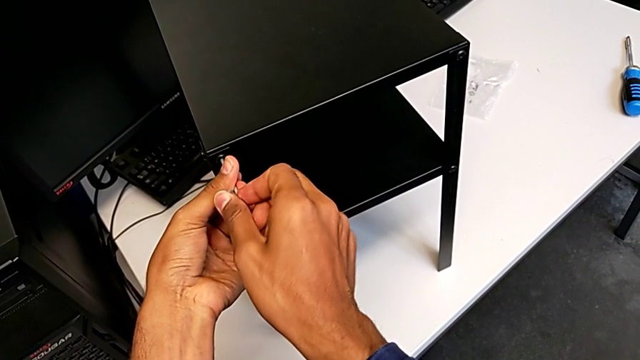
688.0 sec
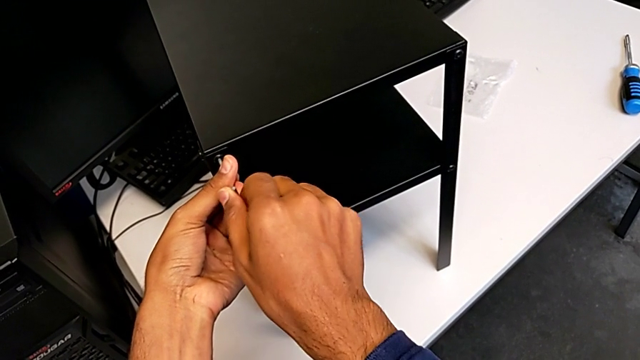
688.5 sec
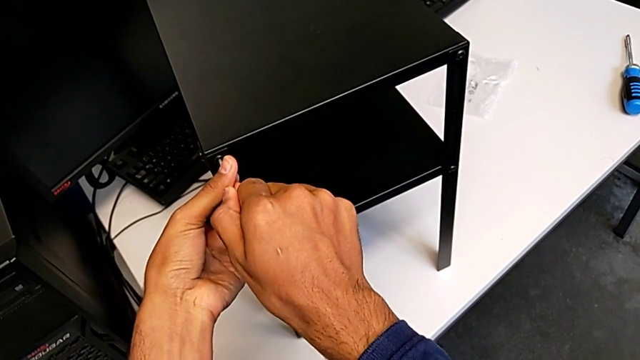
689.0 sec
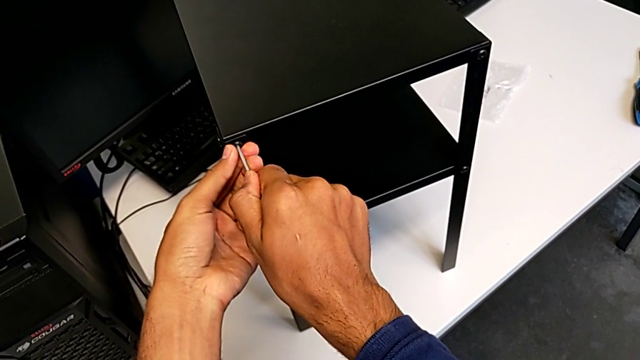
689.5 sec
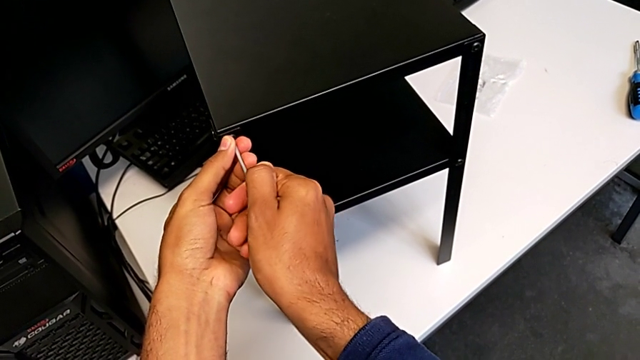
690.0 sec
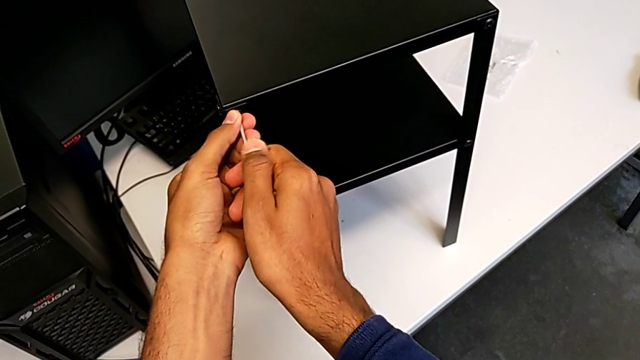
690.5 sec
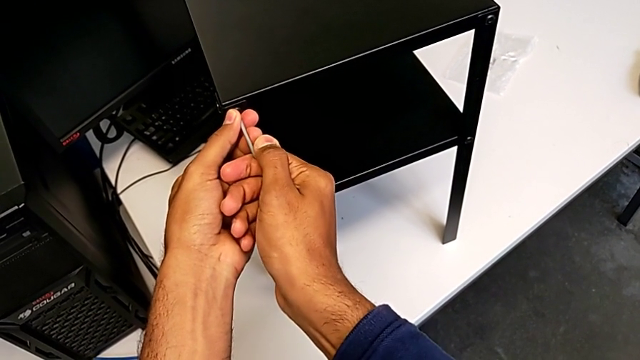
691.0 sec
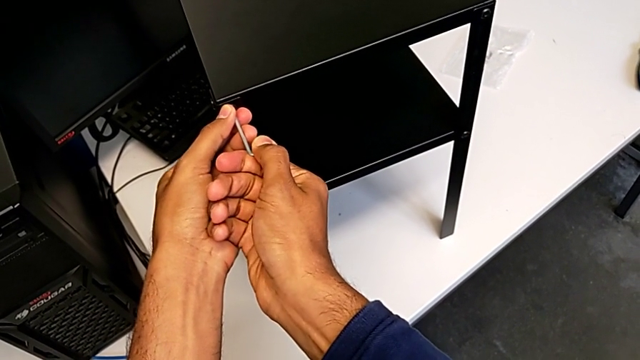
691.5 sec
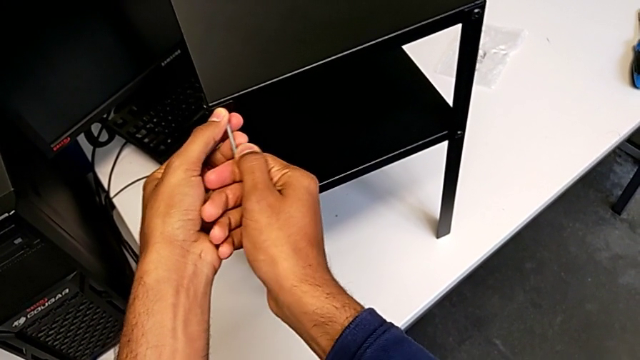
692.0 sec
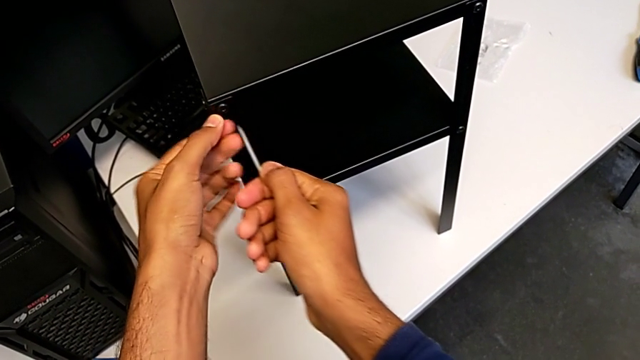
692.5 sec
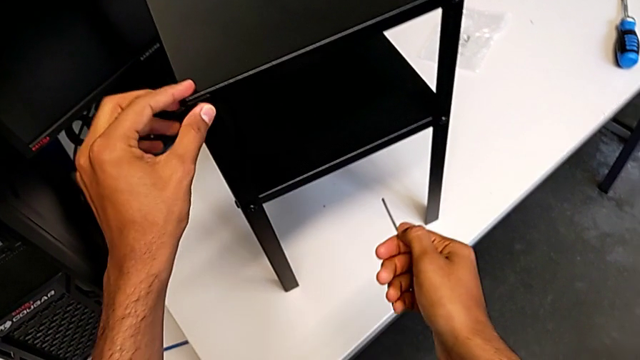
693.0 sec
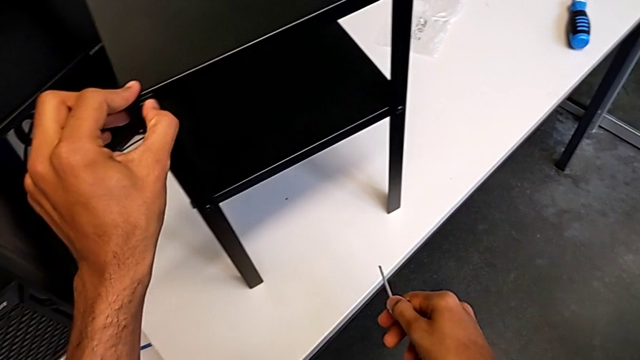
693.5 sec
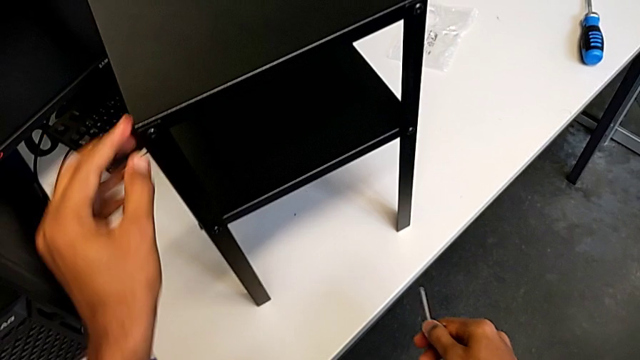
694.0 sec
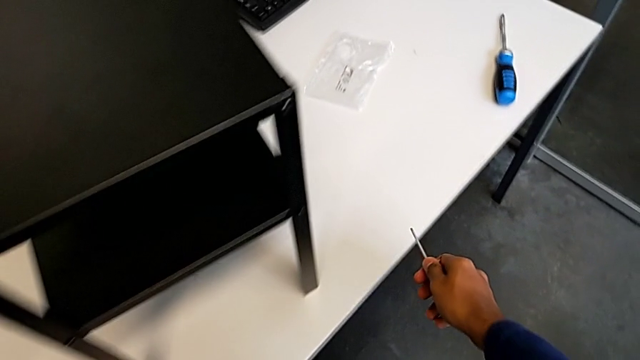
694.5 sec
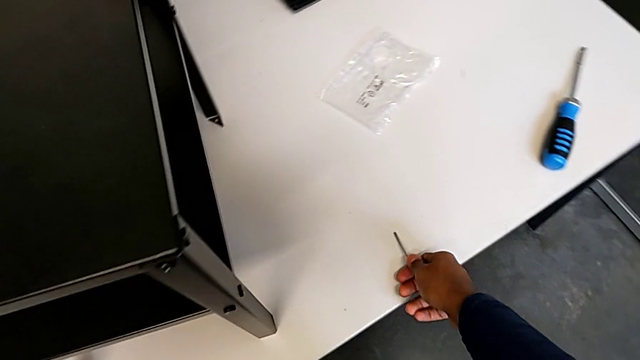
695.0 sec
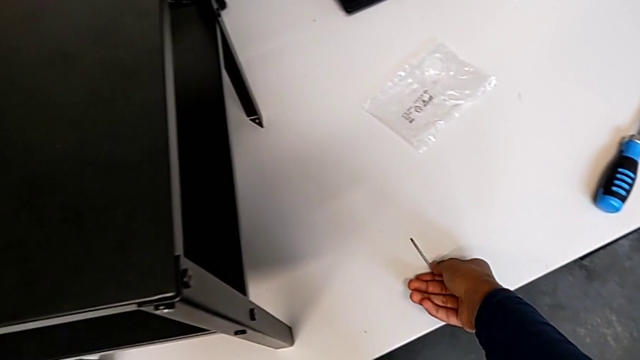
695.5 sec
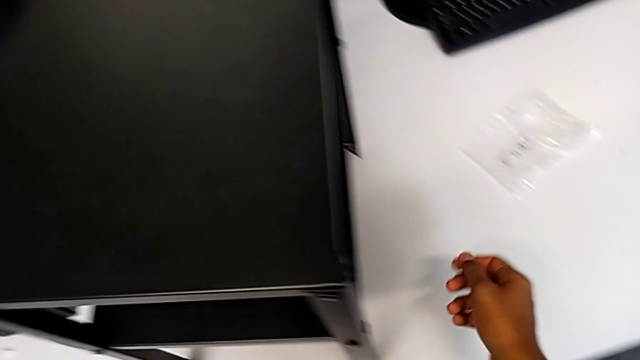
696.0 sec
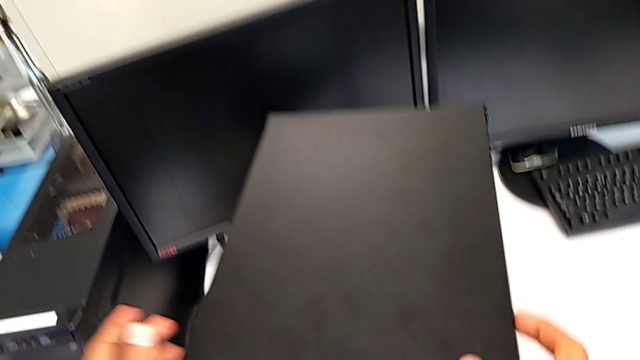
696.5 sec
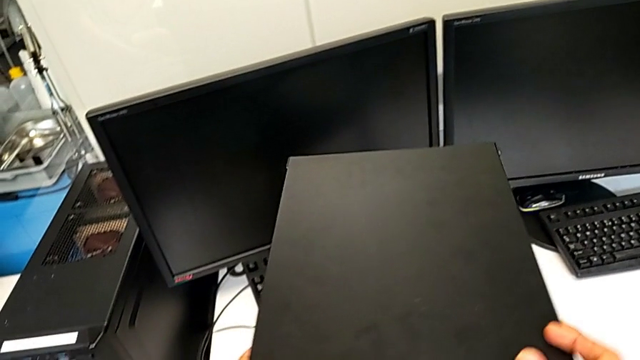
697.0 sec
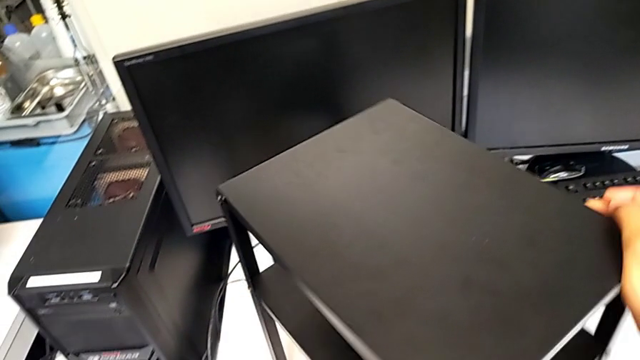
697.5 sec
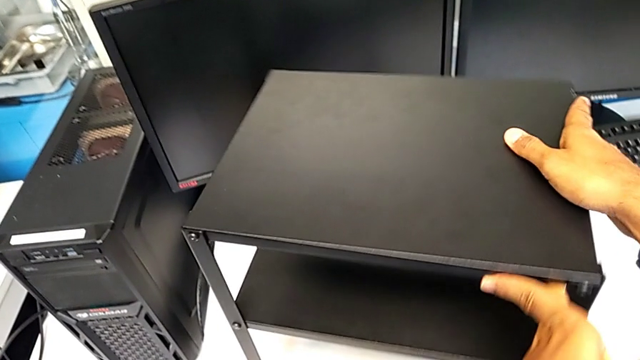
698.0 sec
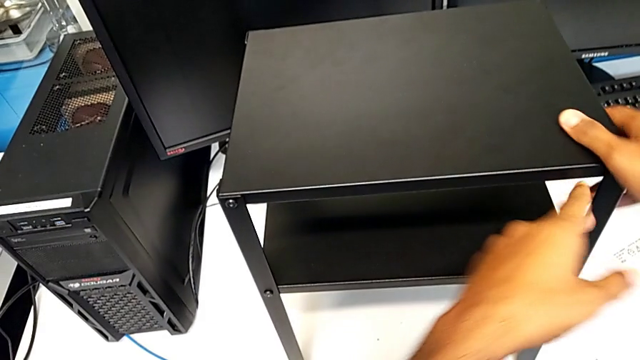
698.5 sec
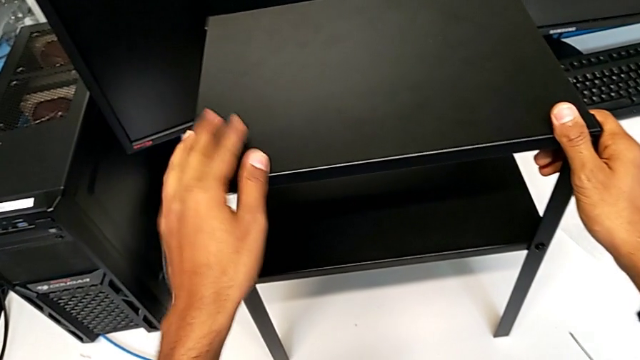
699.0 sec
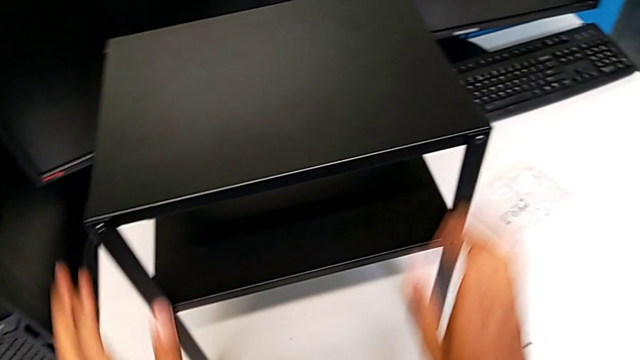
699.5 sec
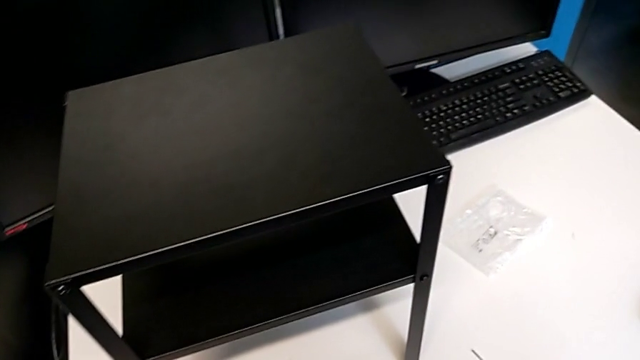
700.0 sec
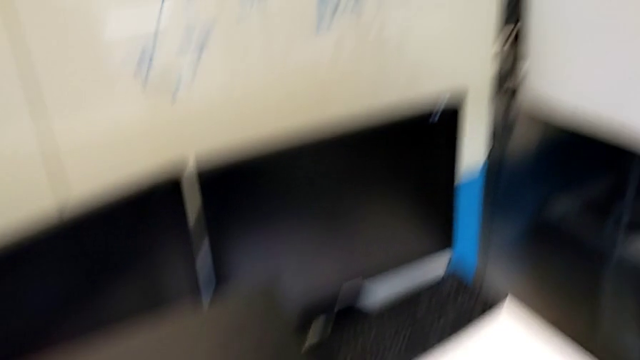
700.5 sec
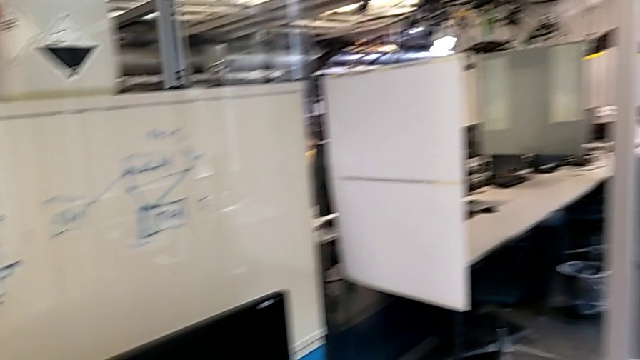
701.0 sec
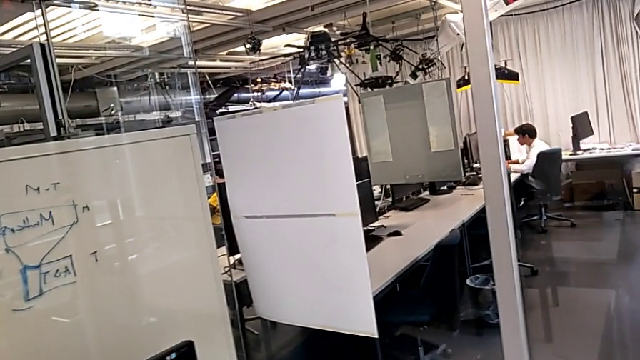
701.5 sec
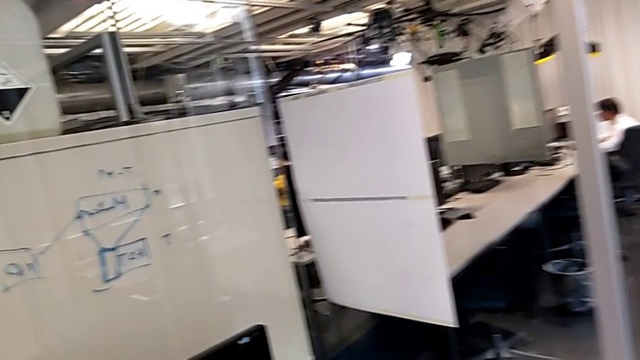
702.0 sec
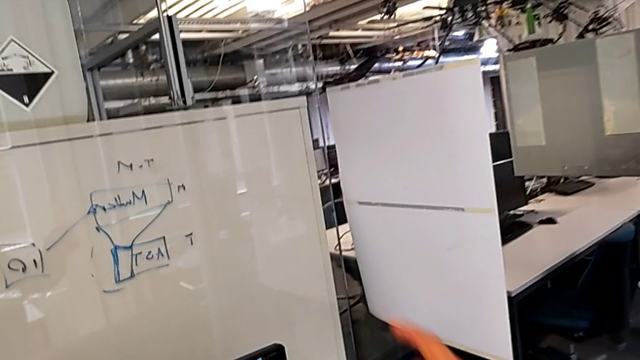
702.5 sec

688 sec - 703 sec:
The camera wearer is screwing in the missing screws. They keep screwing the hex socket head and rotate the tray.
